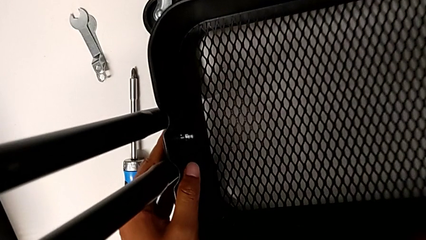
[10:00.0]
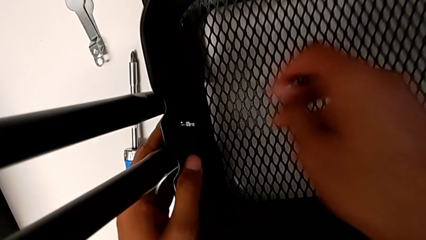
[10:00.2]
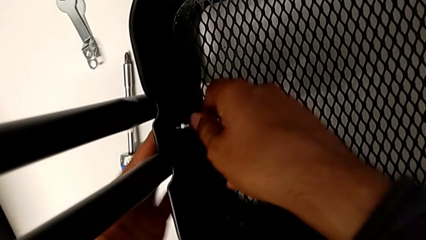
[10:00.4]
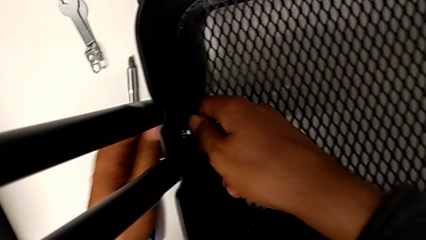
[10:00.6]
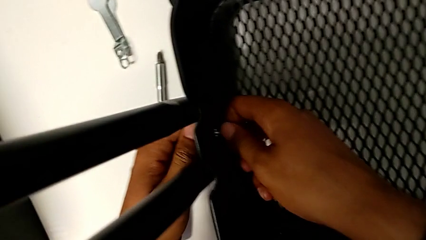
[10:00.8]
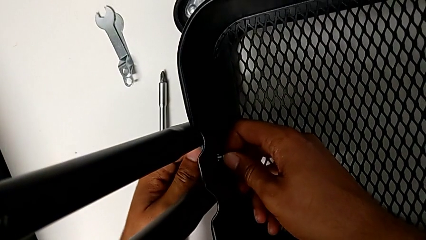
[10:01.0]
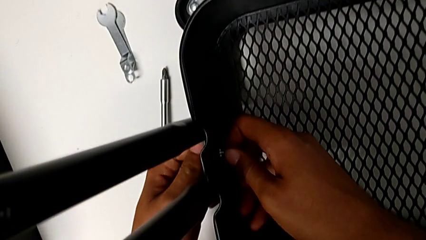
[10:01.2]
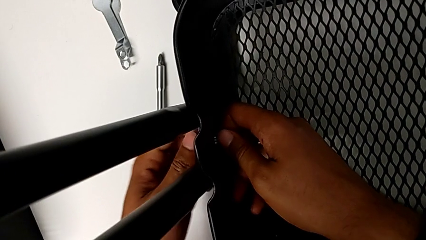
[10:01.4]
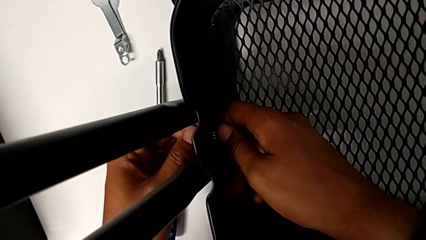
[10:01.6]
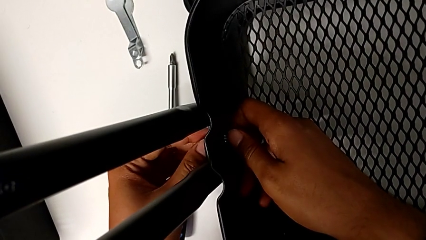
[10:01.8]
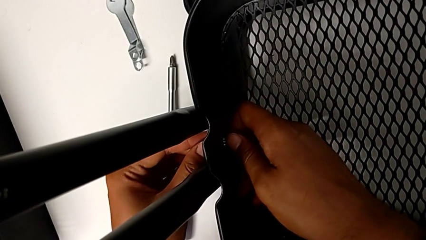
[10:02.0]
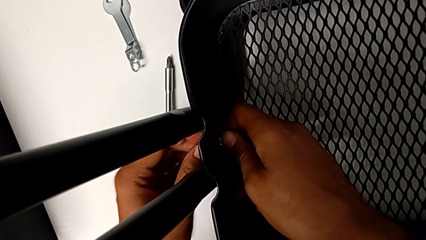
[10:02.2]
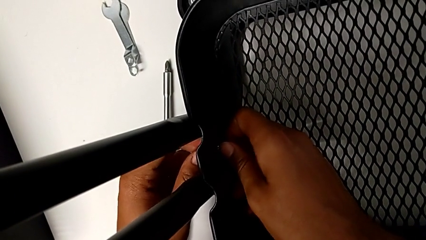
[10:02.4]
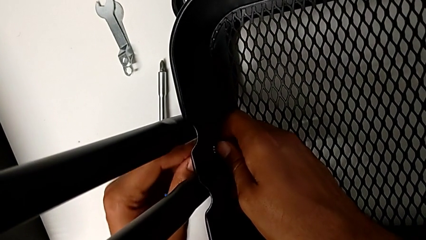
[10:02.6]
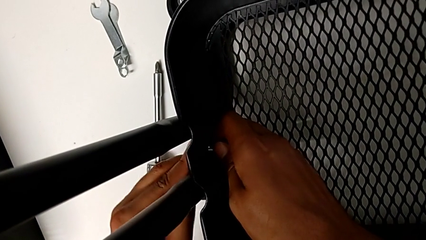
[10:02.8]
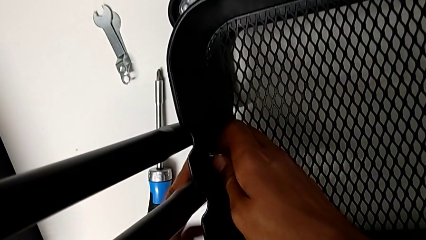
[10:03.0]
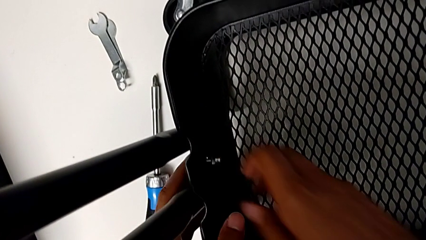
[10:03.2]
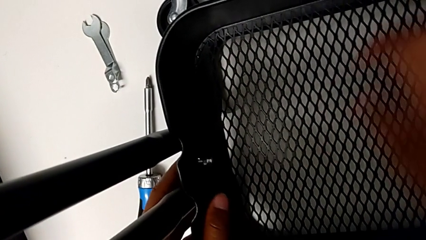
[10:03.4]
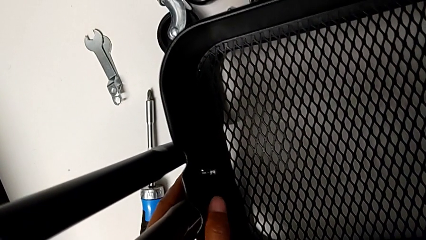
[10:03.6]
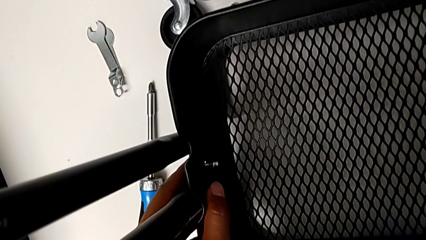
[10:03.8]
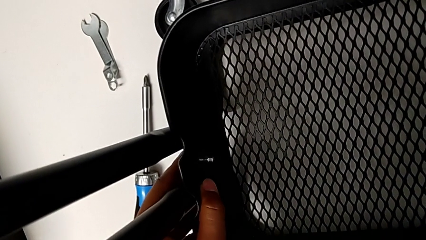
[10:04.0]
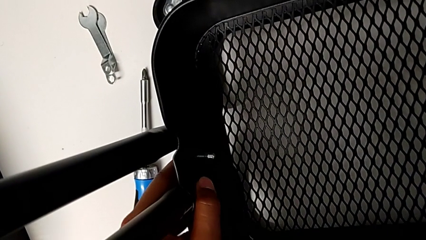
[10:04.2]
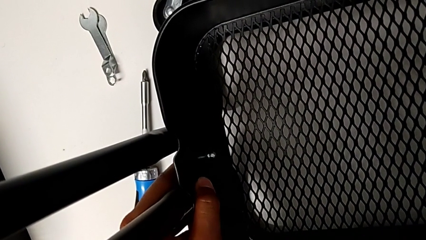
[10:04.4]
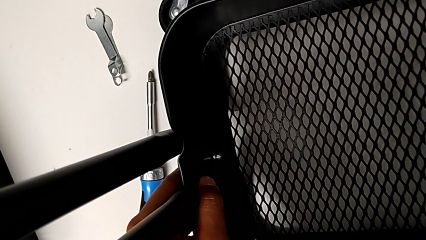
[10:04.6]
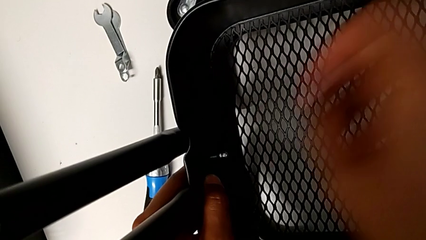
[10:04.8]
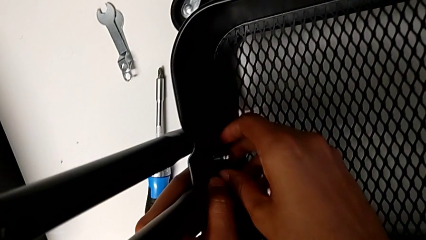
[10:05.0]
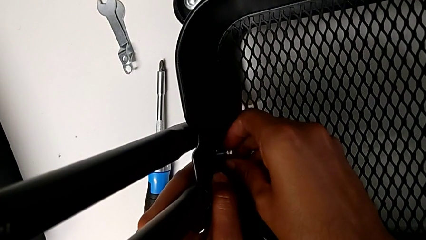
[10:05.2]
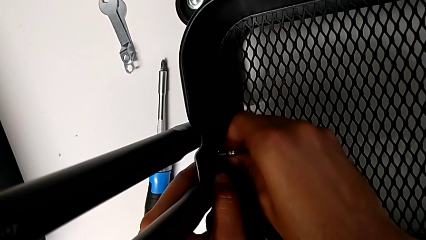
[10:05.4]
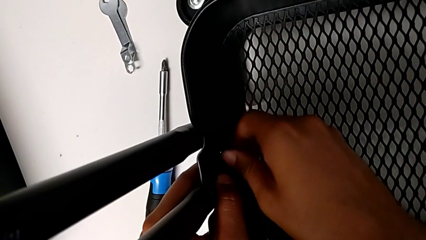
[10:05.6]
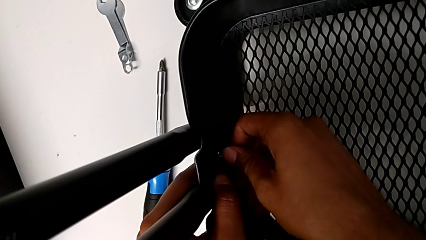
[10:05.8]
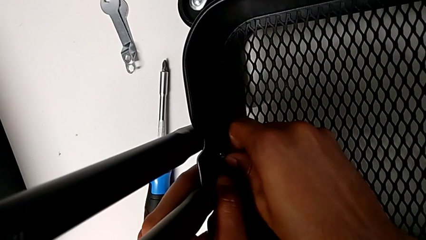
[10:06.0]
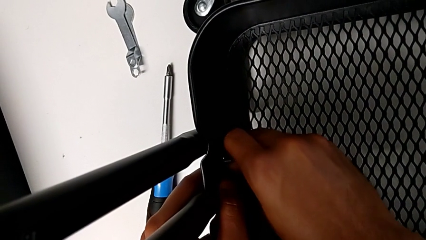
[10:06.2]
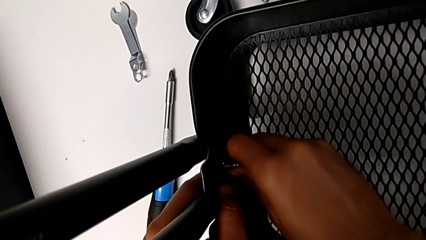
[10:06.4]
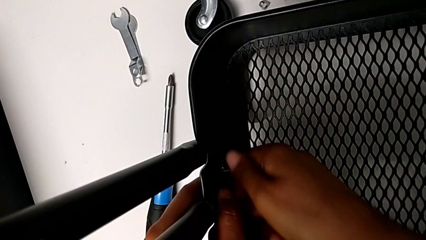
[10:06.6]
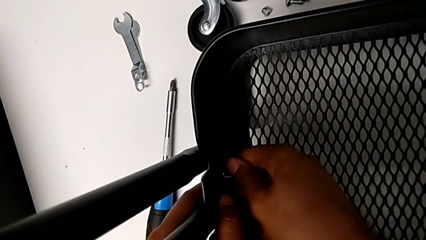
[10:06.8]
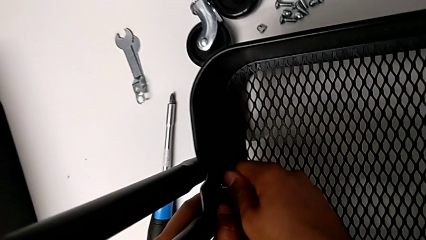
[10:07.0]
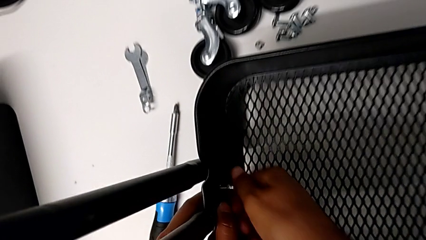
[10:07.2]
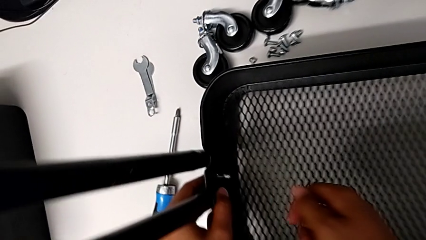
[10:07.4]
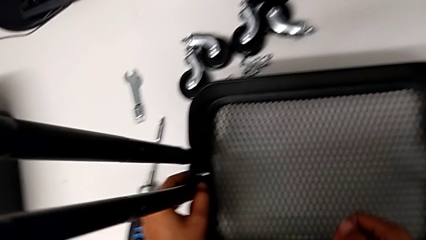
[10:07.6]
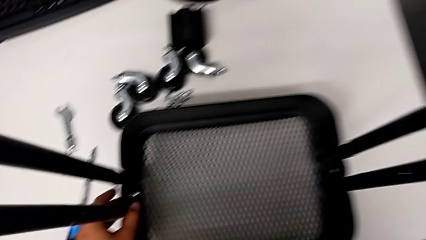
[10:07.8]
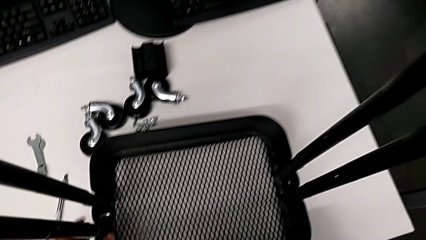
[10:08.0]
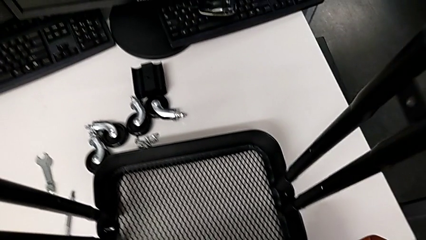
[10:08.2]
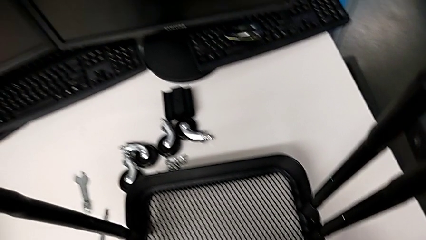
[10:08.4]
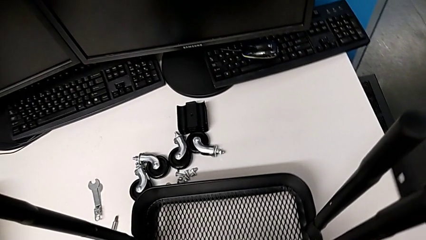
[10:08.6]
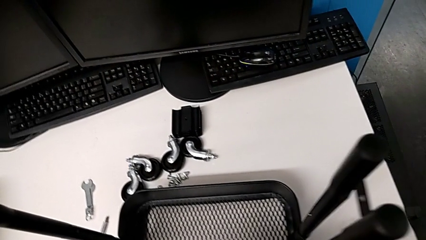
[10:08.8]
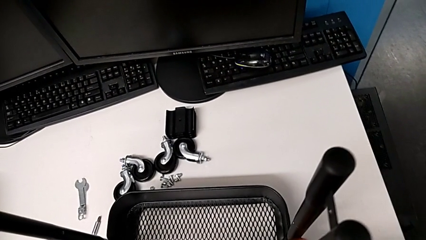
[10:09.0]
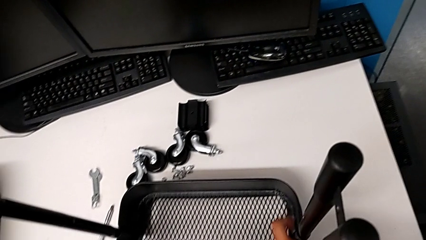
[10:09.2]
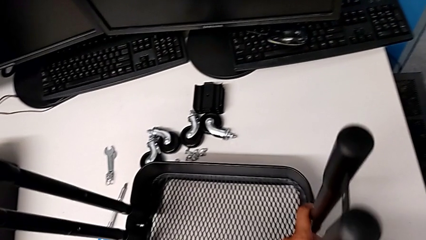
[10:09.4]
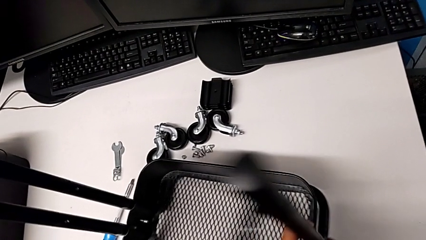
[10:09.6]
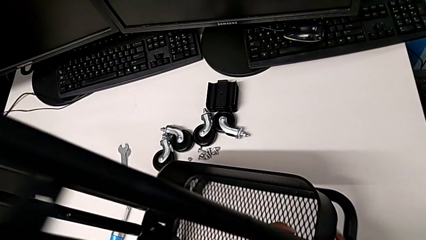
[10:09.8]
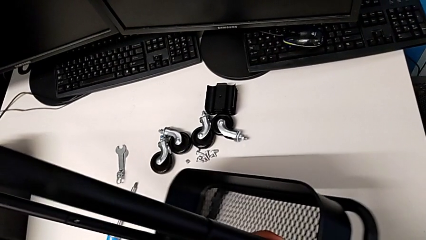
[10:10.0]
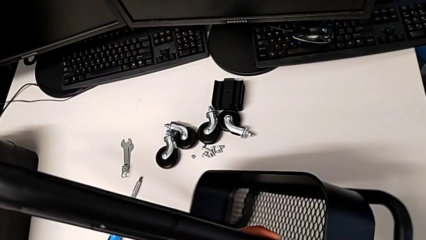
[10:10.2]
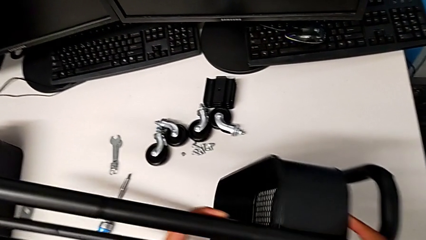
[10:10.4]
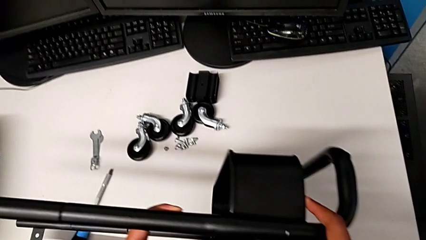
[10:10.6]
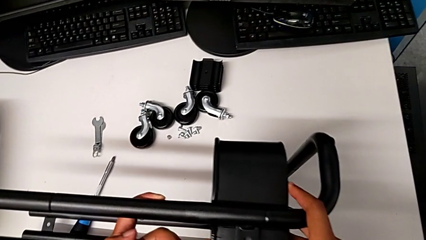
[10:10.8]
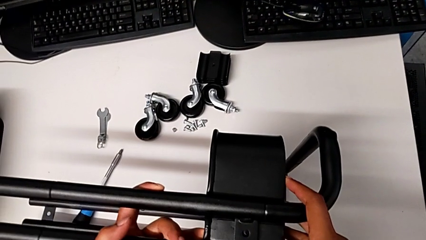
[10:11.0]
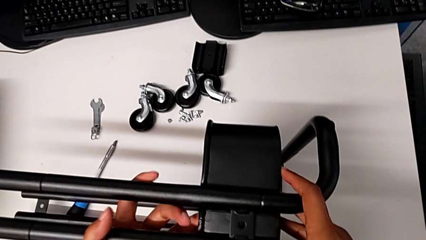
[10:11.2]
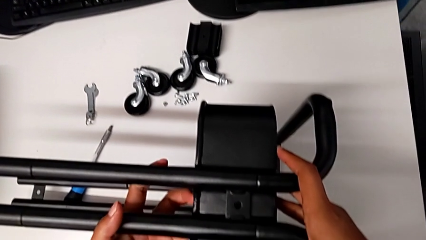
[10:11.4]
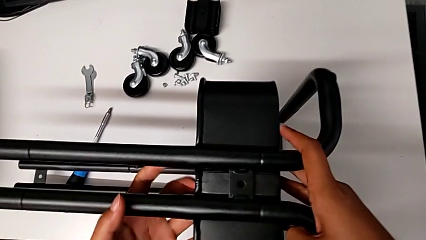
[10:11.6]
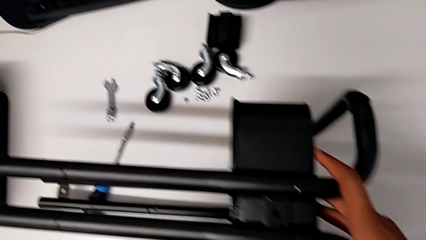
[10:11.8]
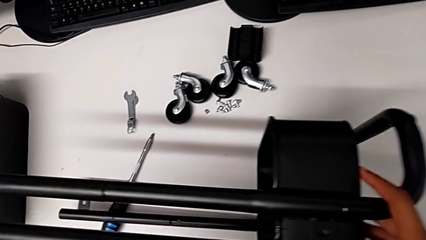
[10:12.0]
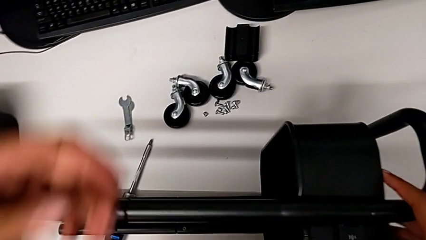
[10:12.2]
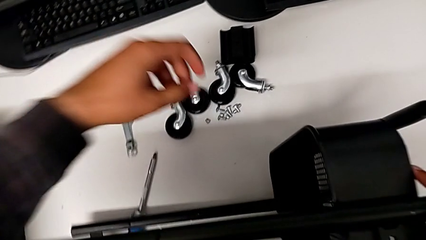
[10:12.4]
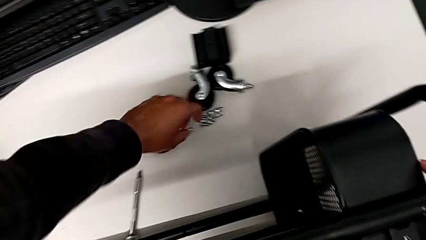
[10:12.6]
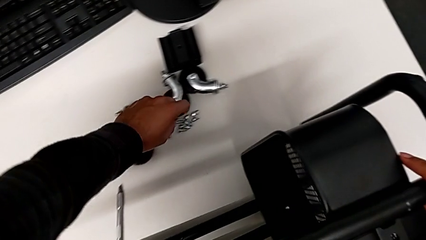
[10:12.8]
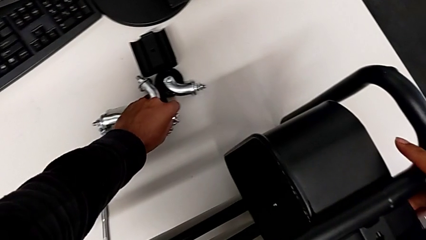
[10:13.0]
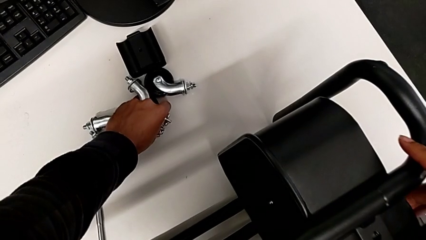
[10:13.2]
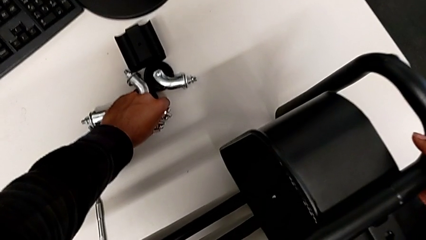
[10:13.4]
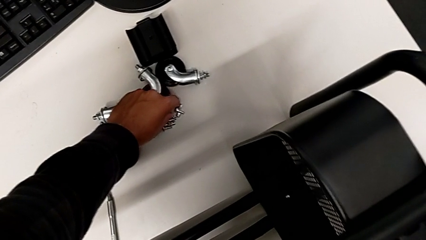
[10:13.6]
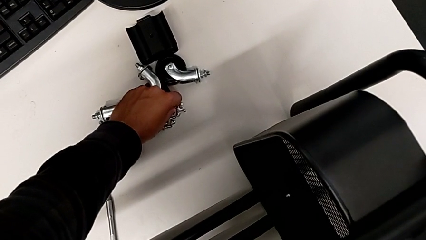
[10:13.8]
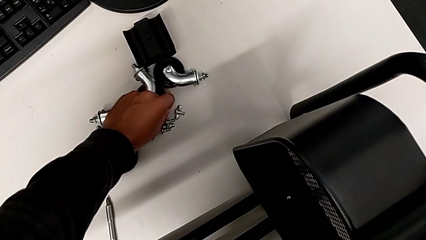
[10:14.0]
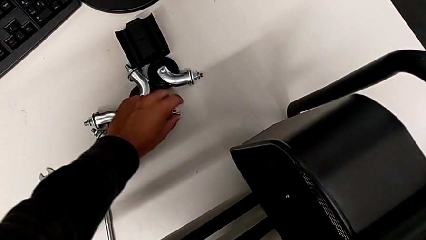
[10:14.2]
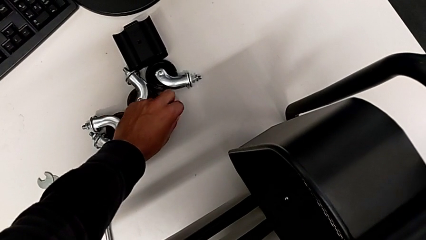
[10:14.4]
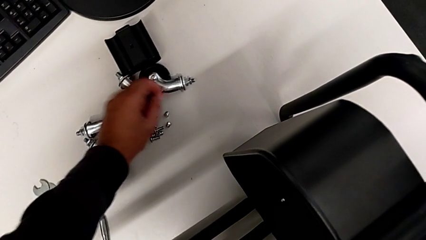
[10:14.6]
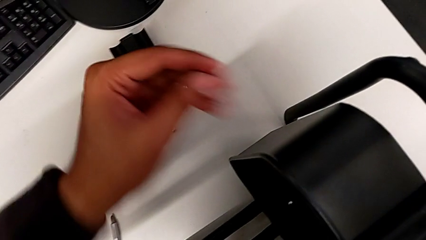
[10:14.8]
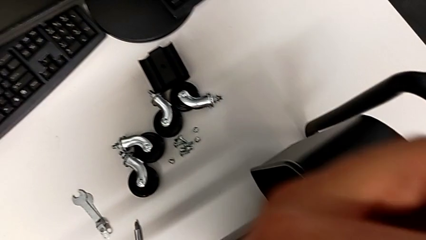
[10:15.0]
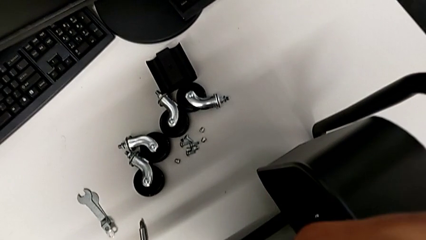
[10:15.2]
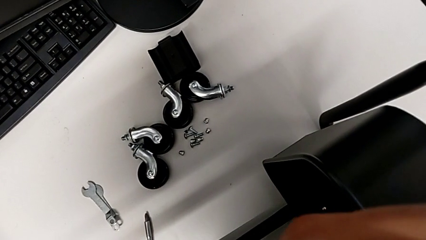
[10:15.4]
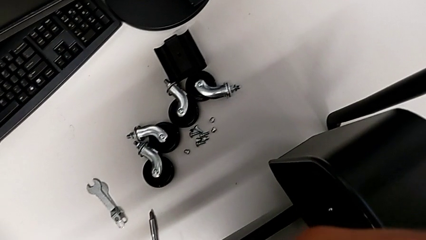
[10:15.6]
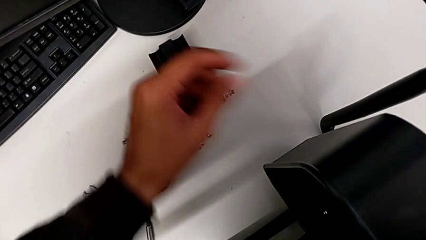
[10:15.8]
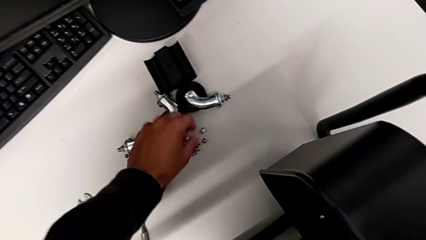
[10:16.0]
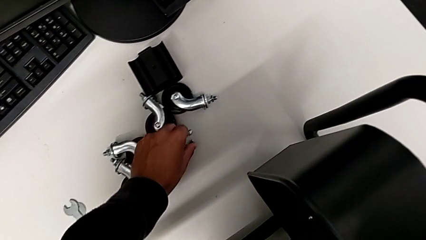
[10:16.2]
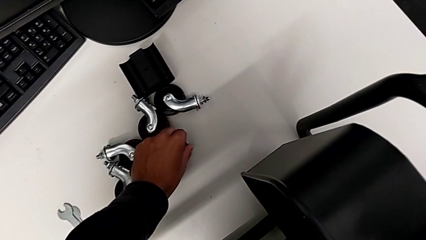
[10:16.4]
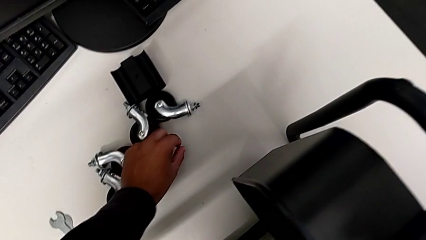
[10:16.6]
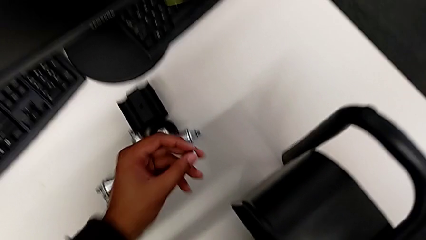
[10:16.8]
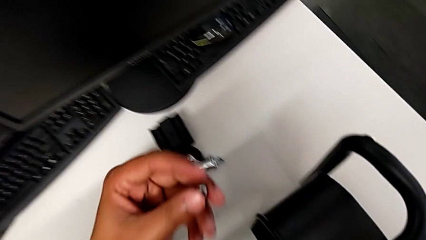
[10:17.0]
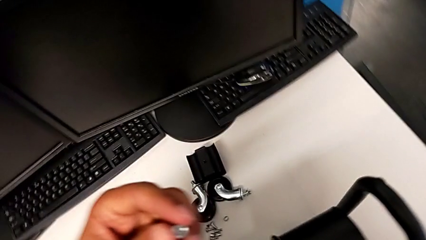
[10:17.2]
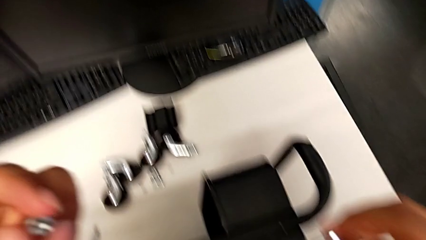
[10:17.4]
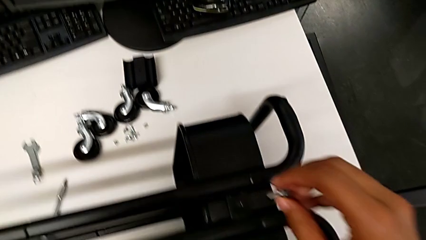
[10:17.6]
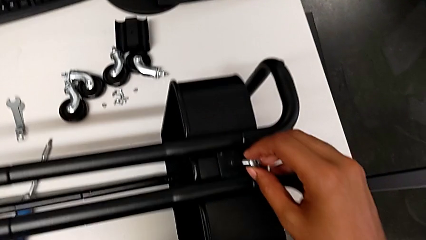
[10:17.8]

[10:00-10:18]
The camera wearer is screwing the tray. They keep screwing the first hexagon cap nut, rotate the utility cart and grab the screw.
